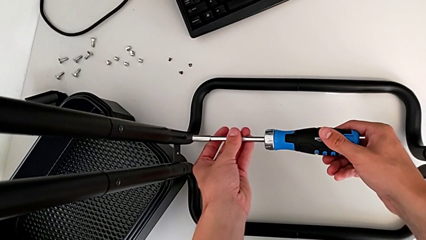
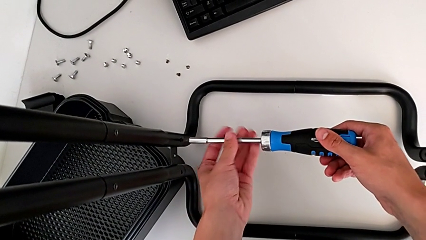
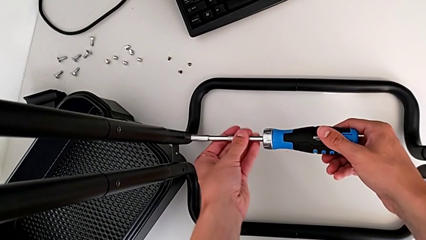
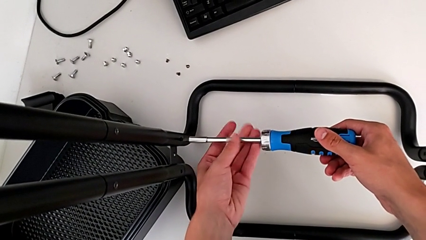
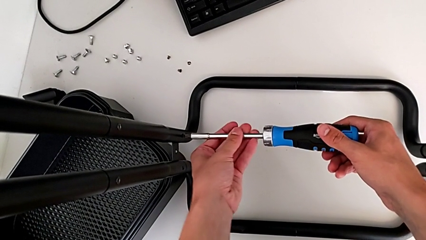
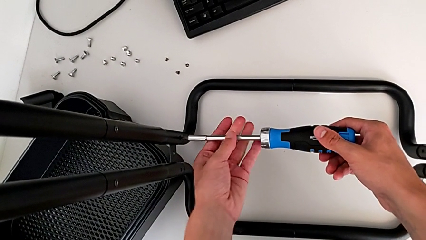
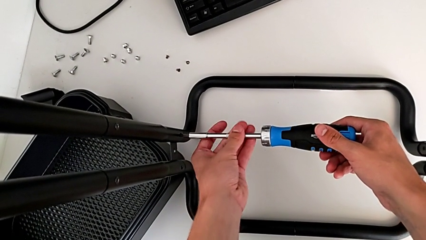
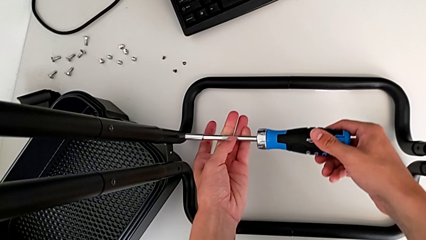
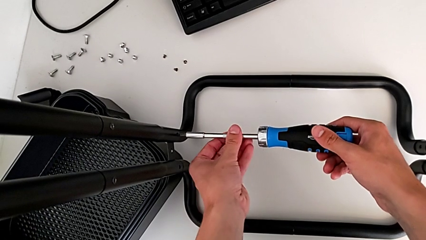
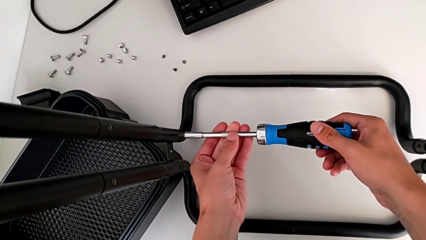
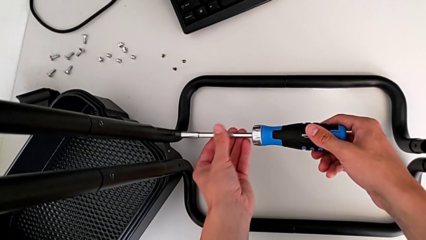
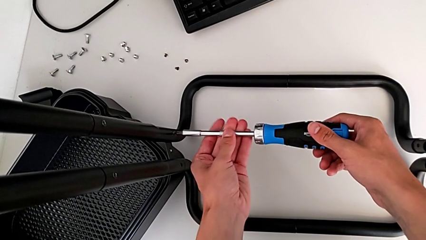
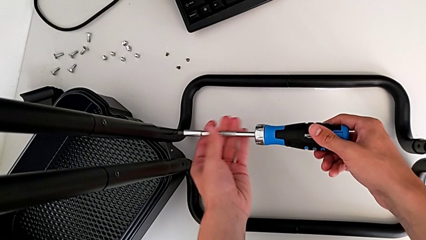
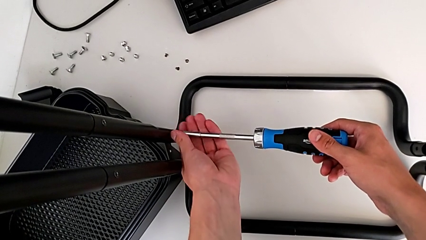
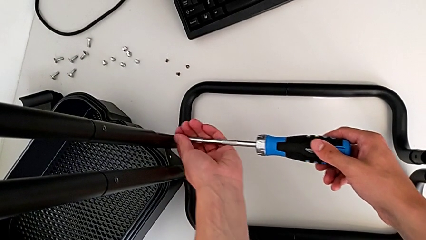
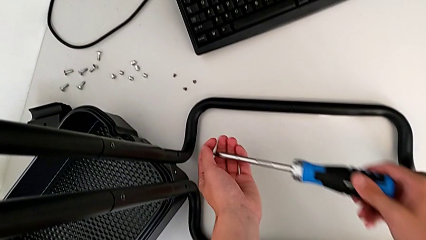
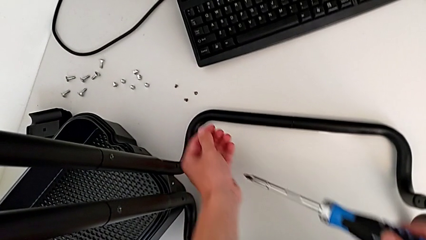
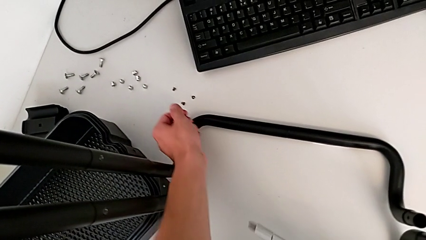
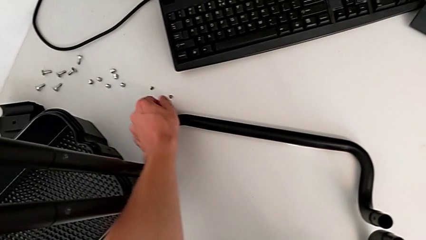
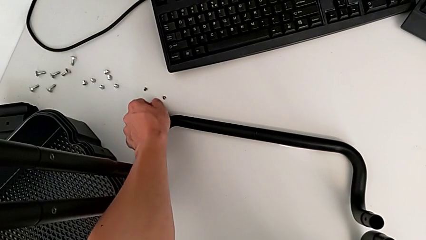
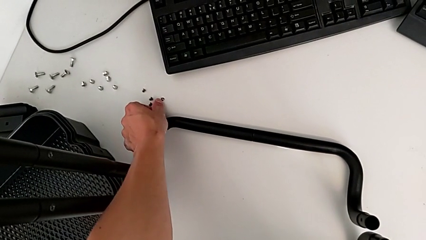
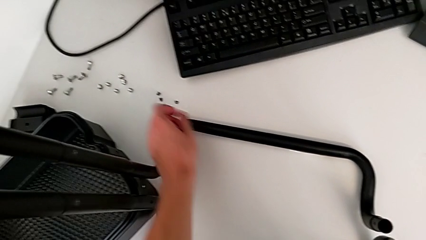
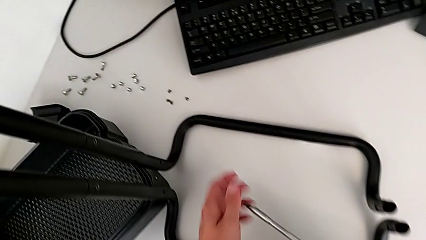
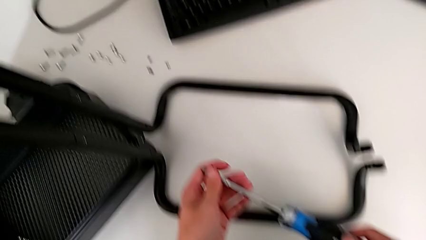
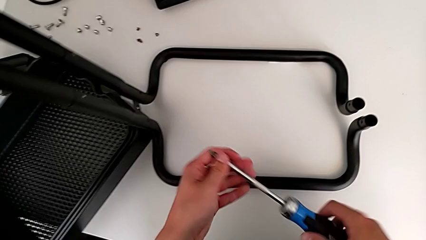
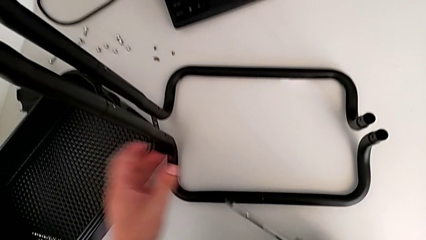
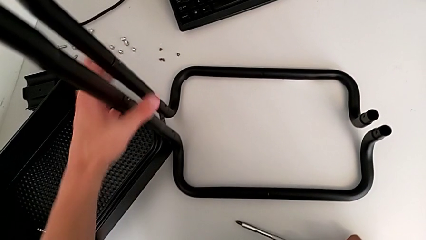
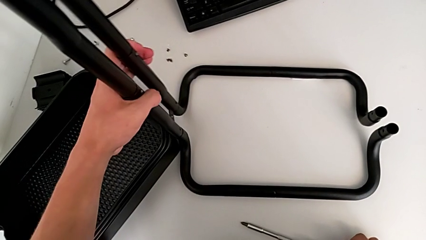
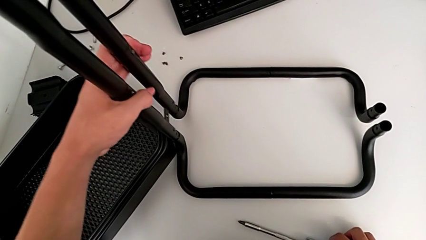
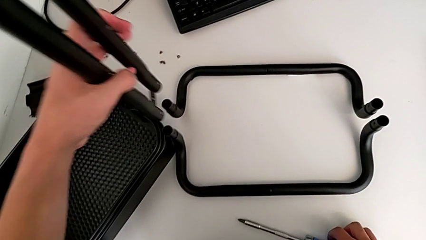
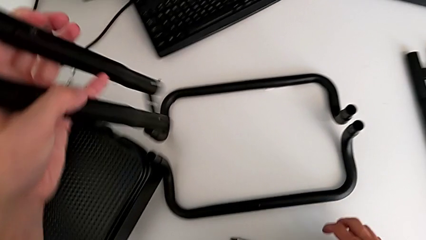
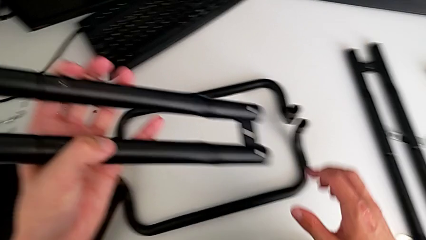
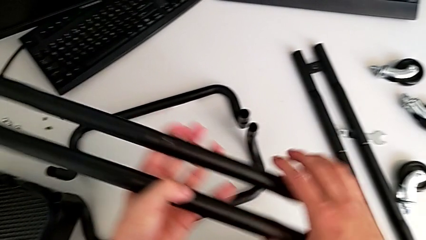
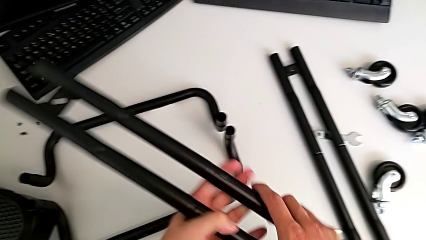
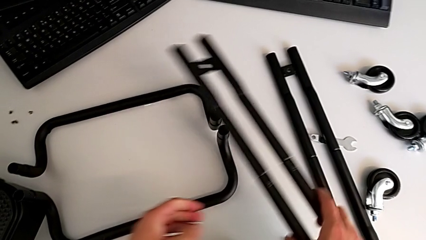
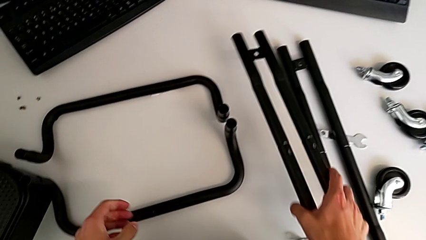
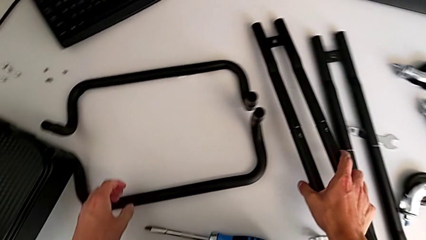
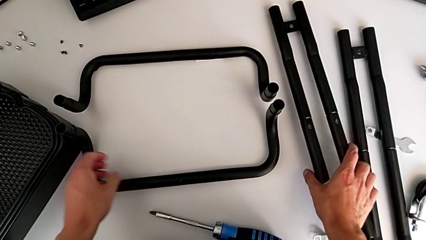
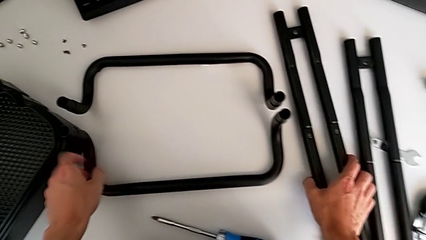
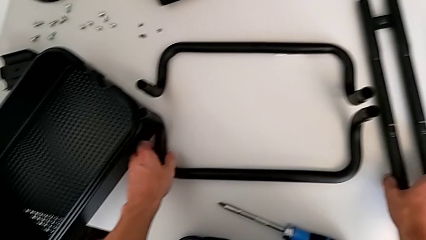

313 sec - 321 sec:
The camera wearer is disassembling the side bars of the rolling cart. They unscrew the screw, place it, grab the leg, disassemble the right leg and place the leg.

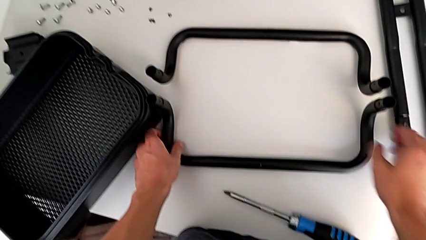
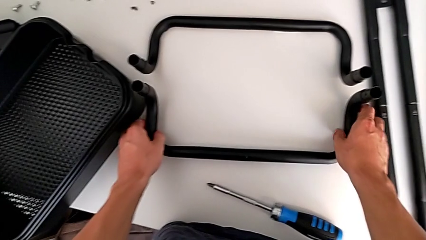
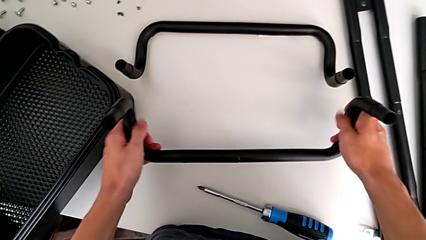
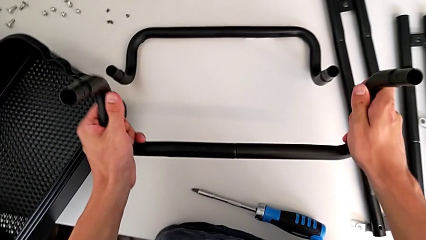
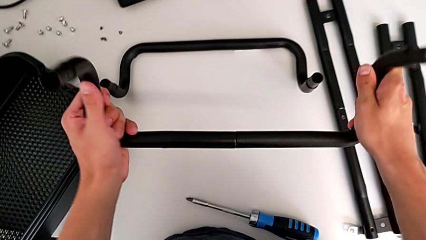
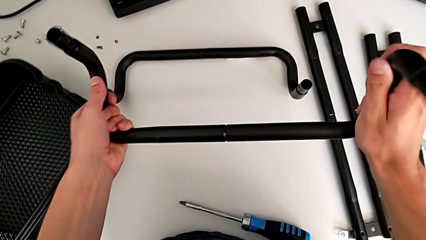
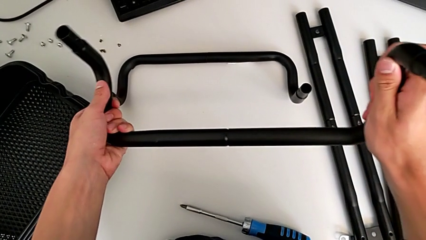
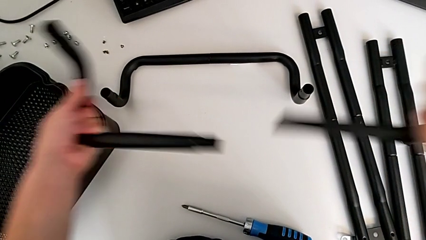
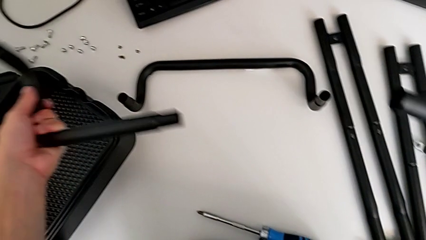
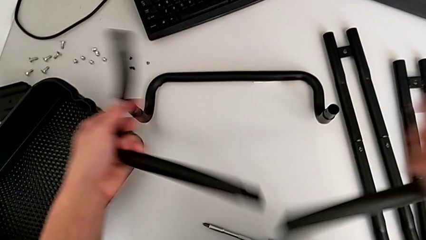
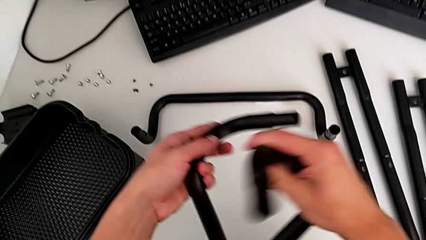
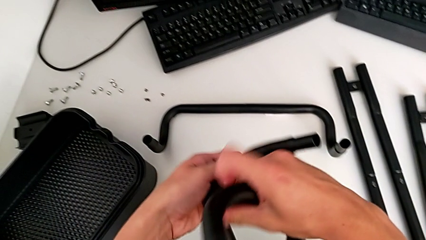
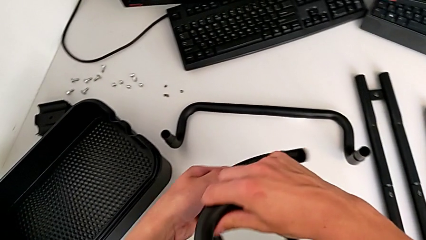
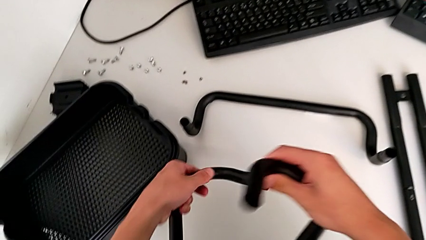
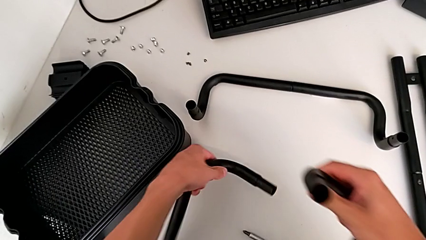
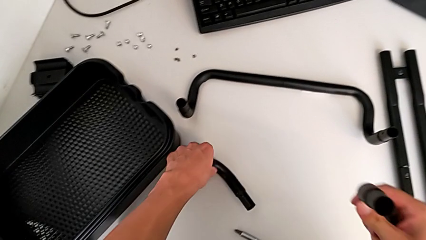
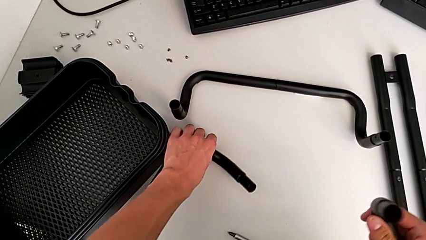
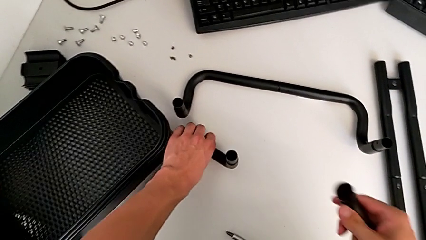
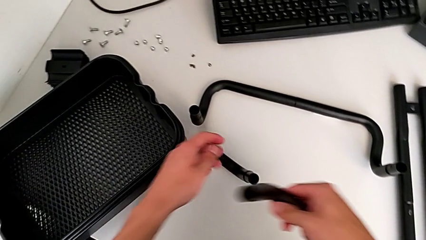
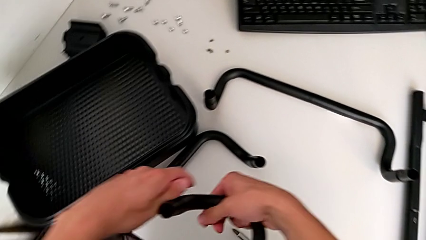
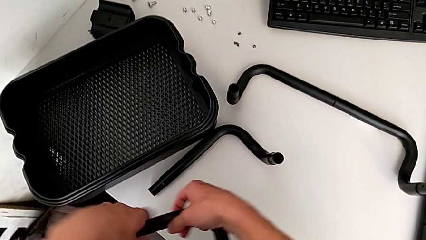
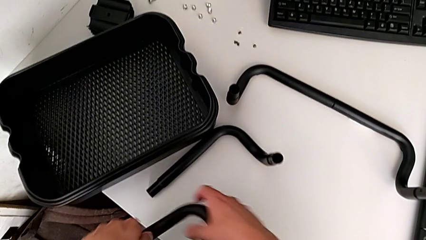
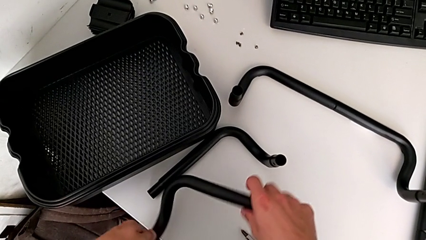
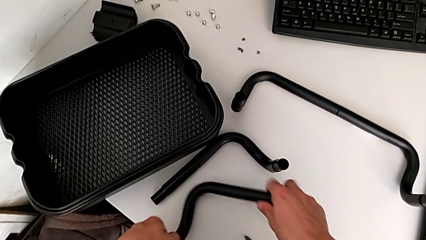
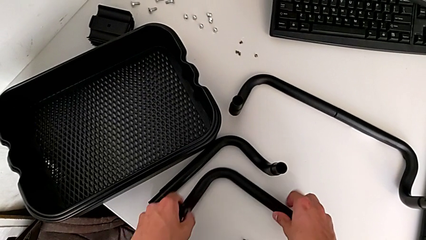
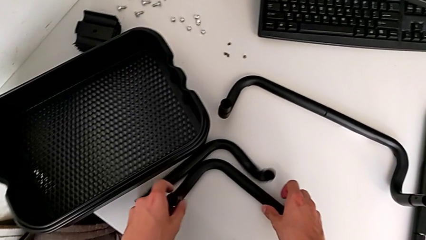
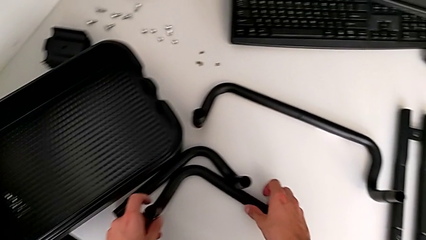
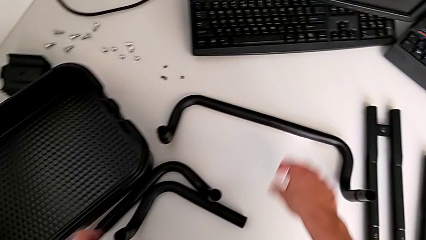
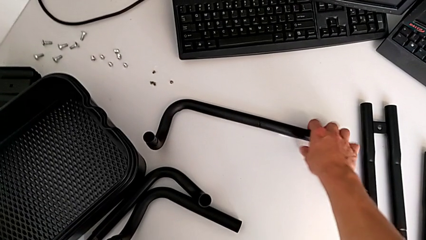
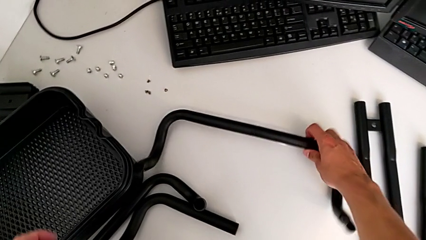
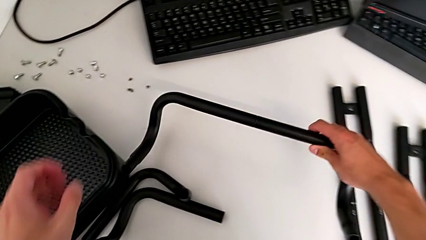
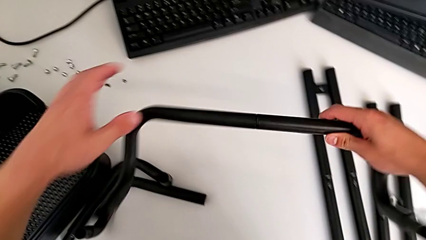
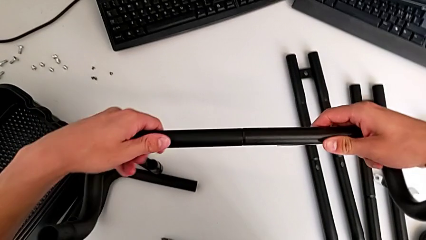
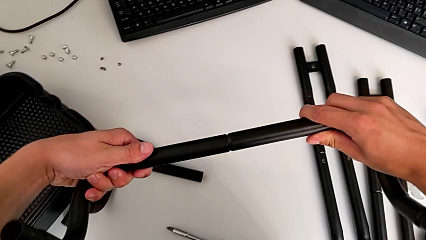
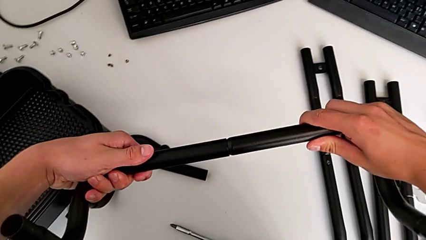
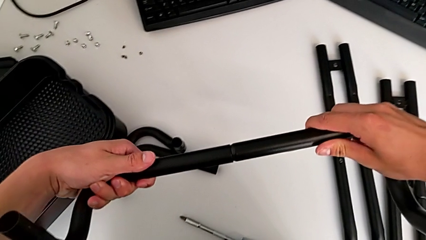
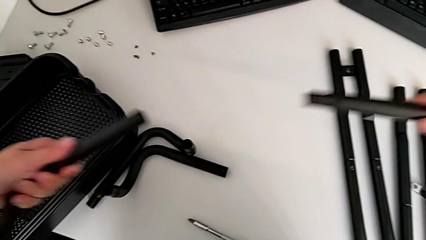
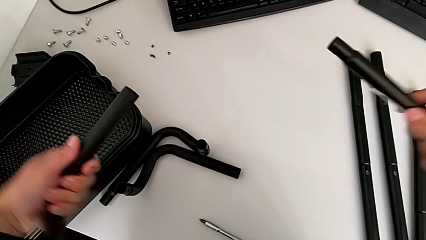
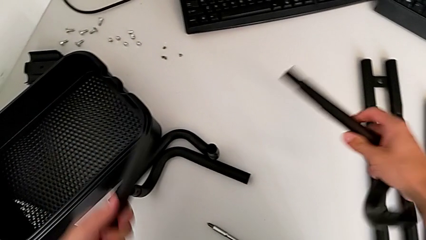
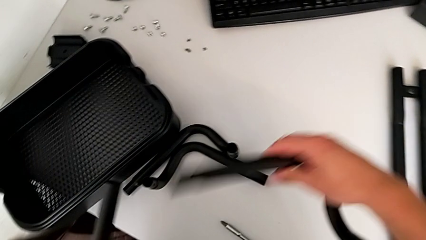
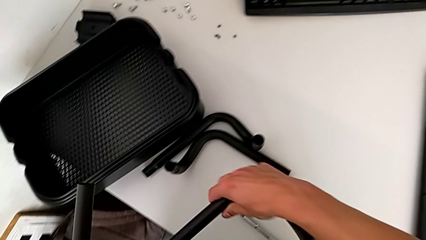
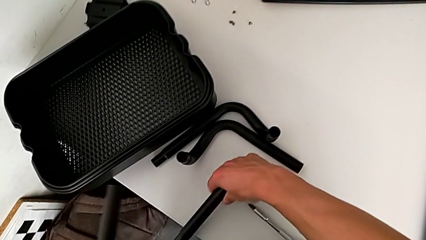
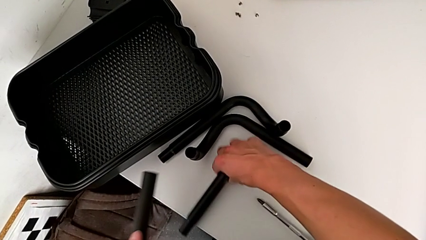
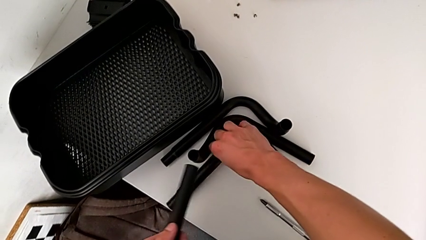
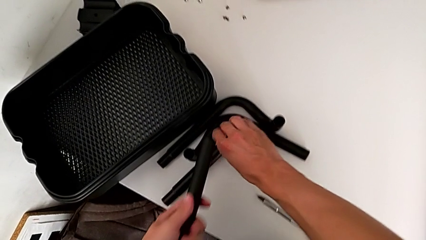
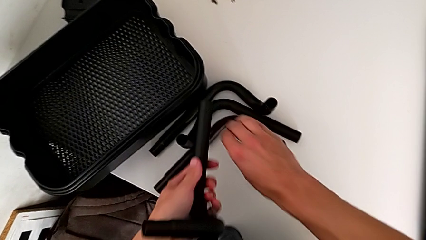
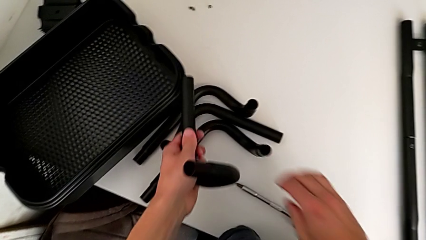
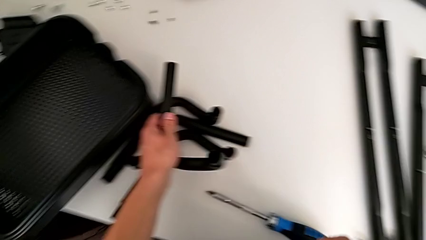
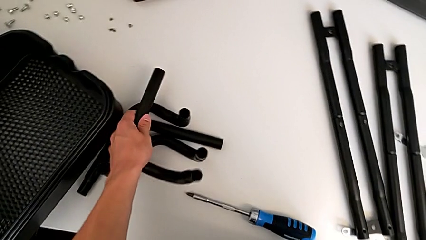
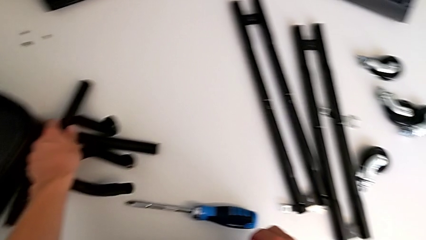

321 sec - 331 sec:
The camera wearer is disassembling all the legs. They grab the first half frame, withdraw the half frame, place the half frame, grab the second half frame, withdraw it and place the half frame.
